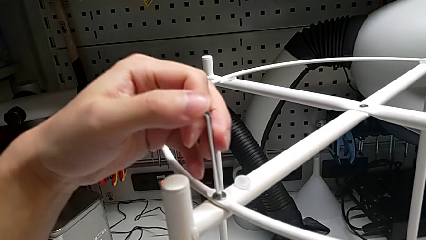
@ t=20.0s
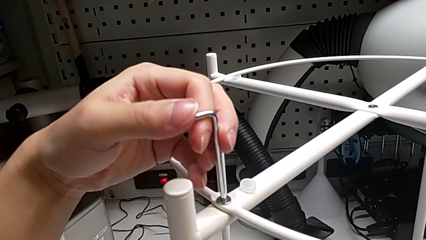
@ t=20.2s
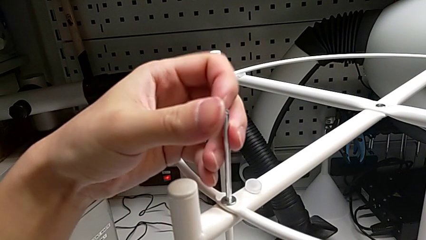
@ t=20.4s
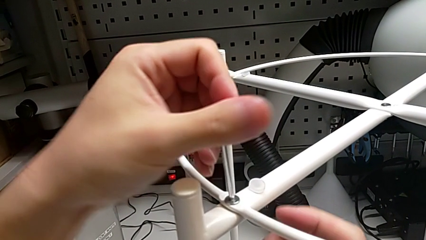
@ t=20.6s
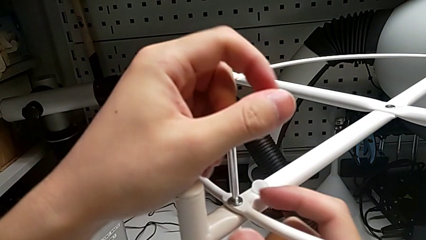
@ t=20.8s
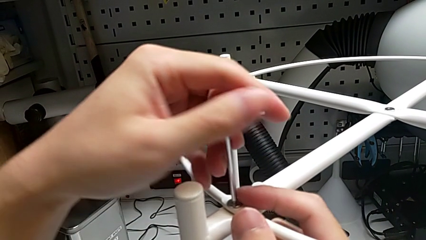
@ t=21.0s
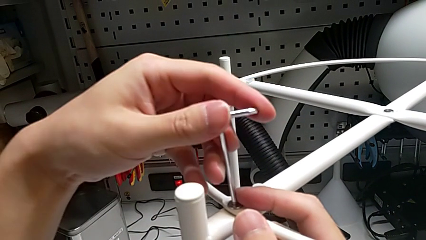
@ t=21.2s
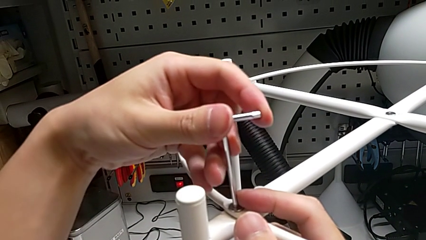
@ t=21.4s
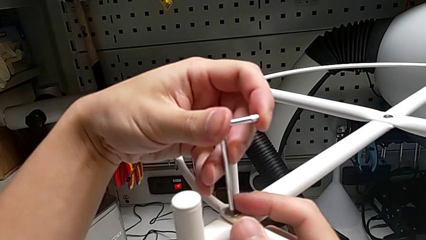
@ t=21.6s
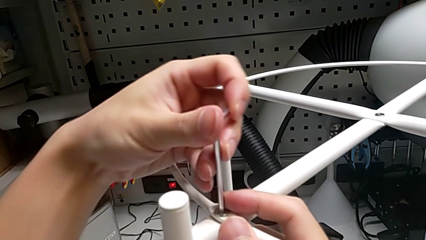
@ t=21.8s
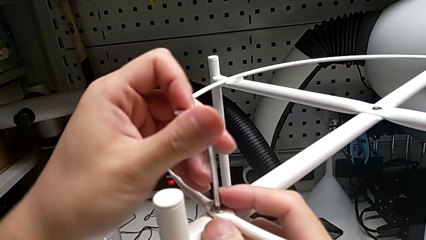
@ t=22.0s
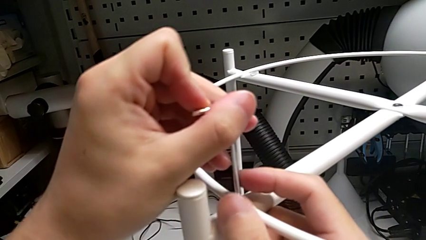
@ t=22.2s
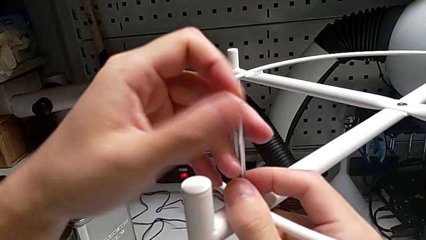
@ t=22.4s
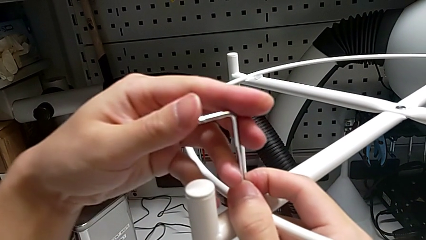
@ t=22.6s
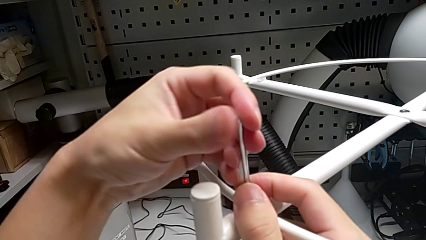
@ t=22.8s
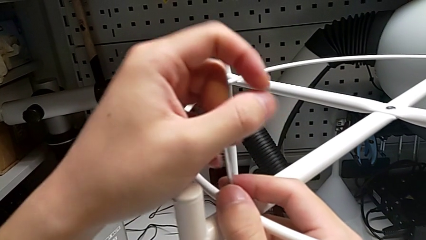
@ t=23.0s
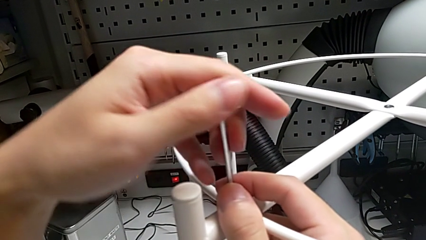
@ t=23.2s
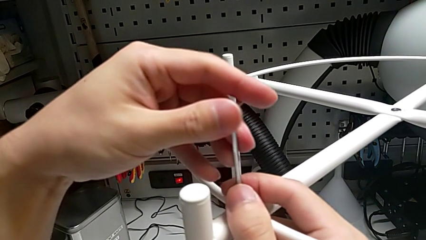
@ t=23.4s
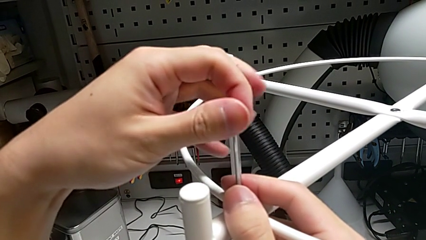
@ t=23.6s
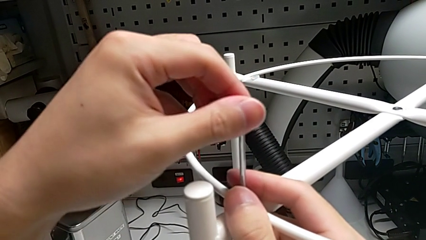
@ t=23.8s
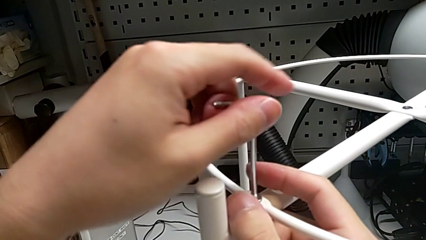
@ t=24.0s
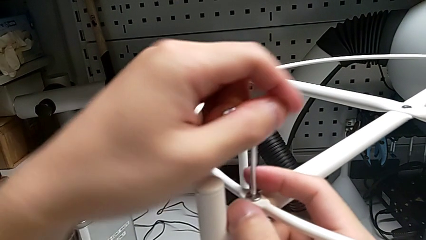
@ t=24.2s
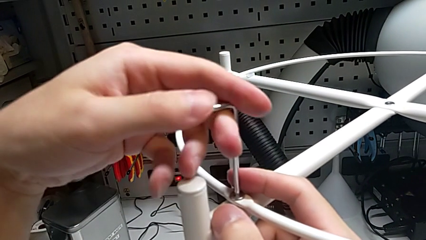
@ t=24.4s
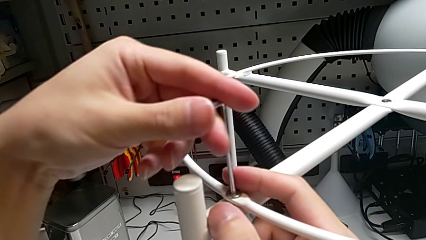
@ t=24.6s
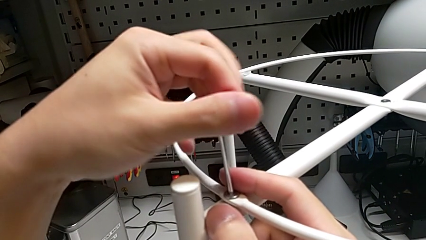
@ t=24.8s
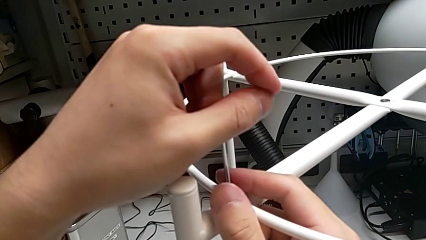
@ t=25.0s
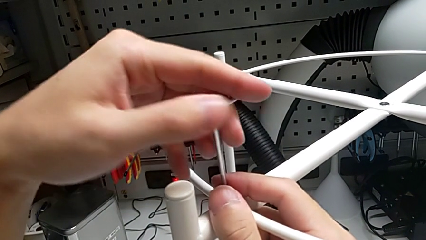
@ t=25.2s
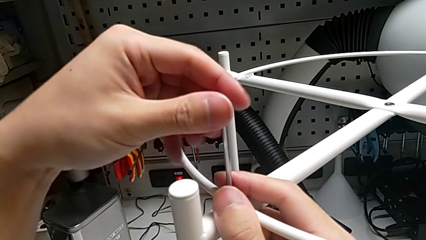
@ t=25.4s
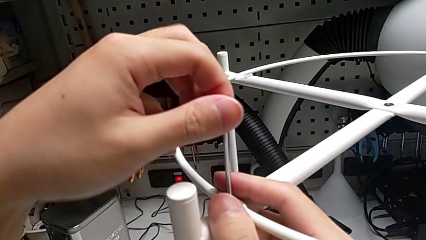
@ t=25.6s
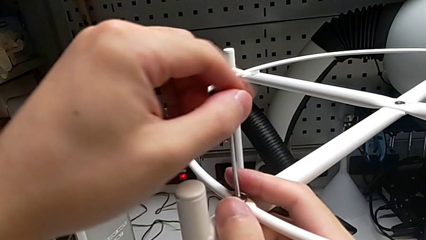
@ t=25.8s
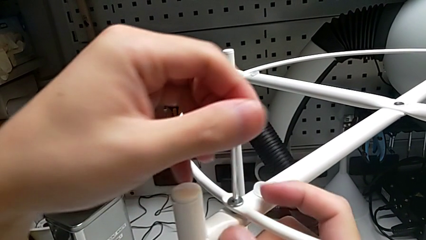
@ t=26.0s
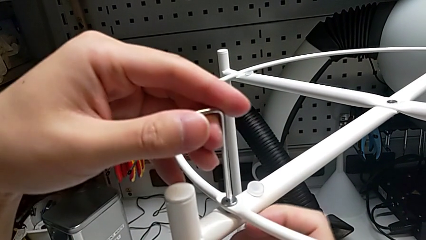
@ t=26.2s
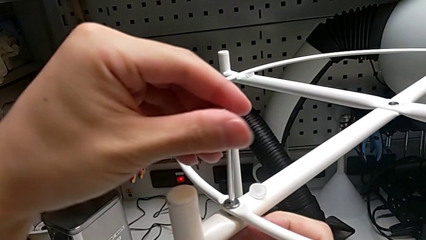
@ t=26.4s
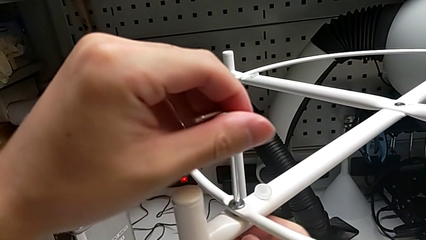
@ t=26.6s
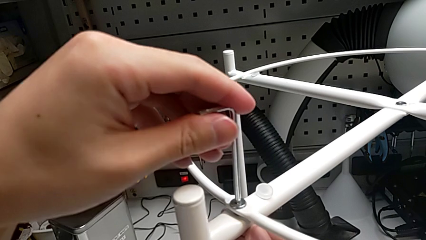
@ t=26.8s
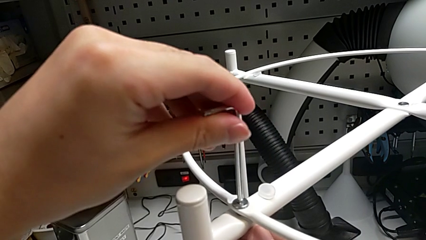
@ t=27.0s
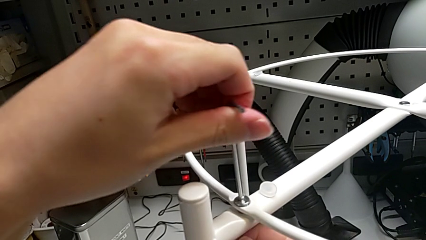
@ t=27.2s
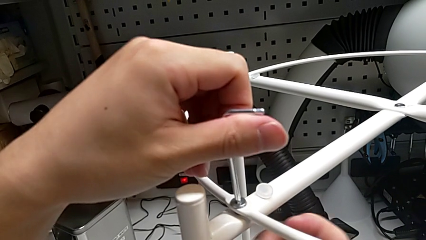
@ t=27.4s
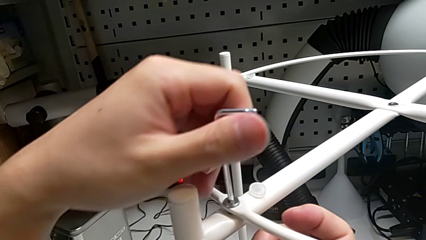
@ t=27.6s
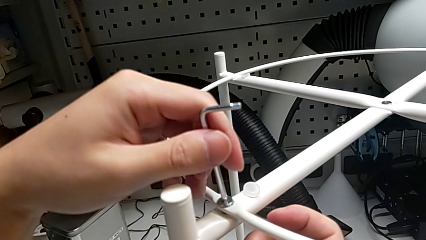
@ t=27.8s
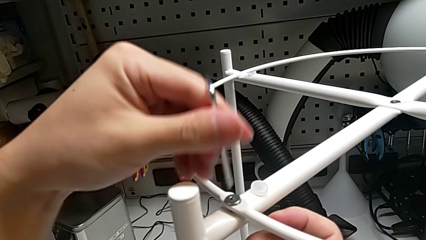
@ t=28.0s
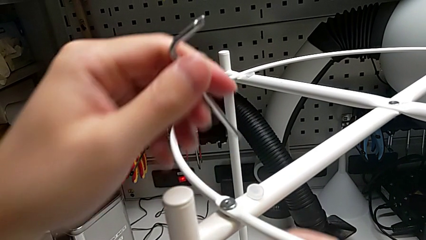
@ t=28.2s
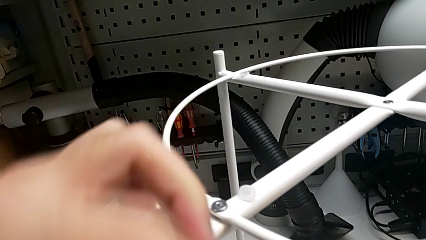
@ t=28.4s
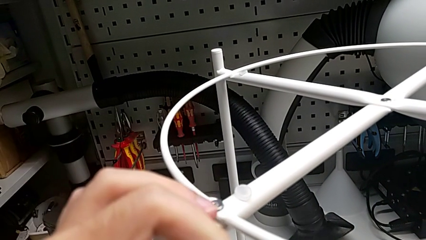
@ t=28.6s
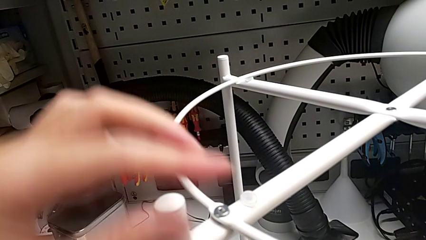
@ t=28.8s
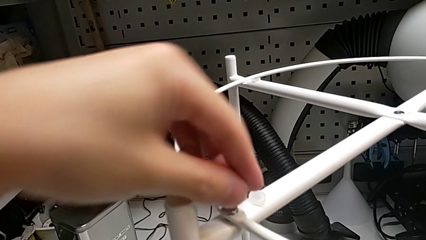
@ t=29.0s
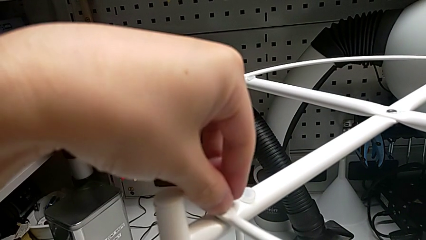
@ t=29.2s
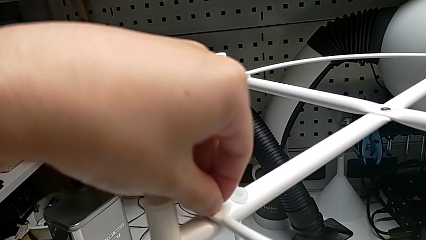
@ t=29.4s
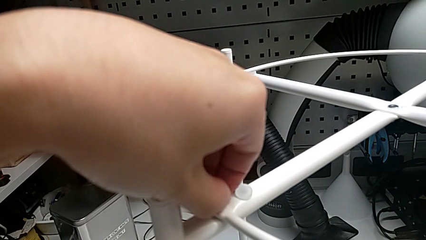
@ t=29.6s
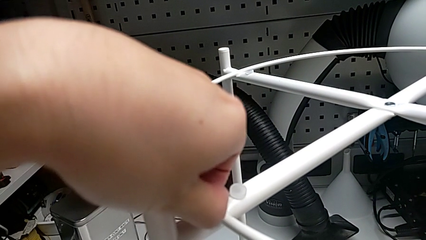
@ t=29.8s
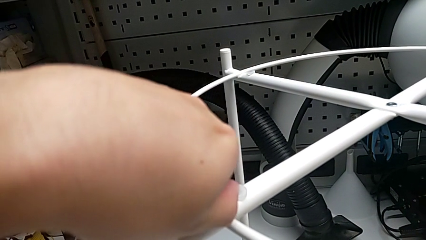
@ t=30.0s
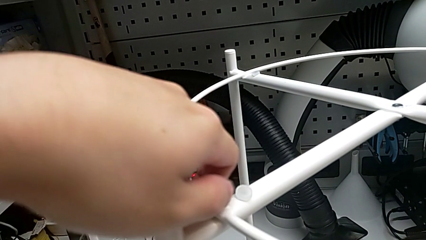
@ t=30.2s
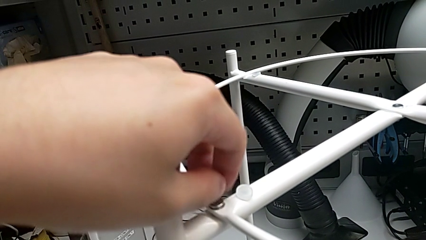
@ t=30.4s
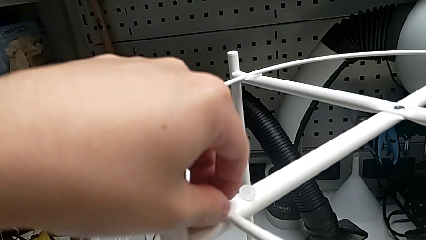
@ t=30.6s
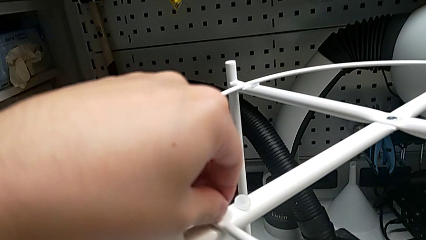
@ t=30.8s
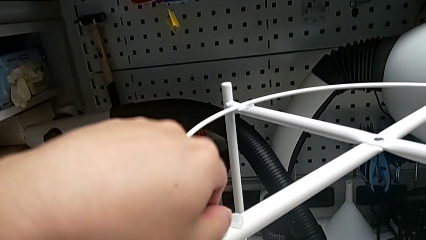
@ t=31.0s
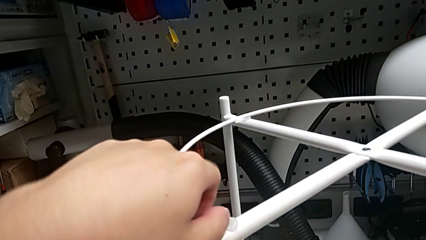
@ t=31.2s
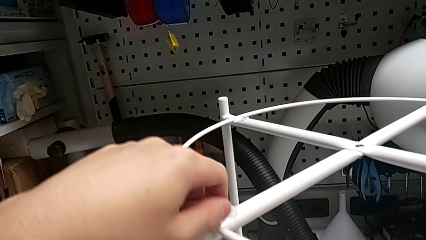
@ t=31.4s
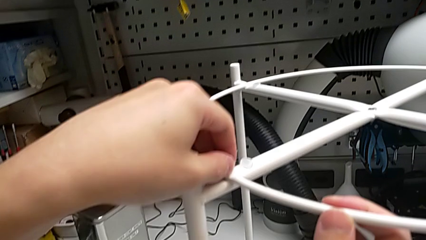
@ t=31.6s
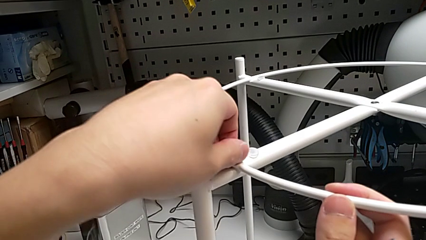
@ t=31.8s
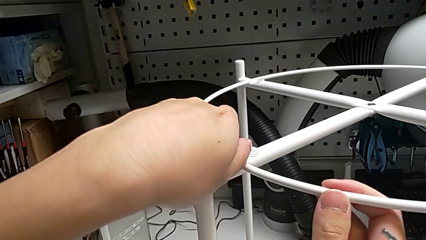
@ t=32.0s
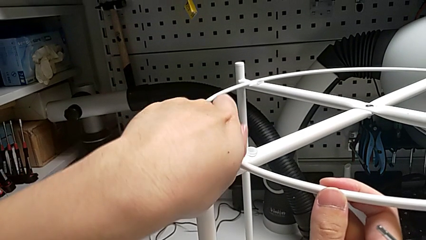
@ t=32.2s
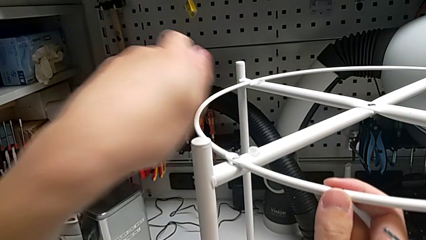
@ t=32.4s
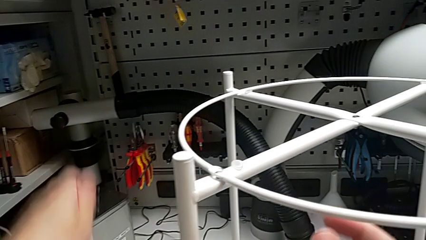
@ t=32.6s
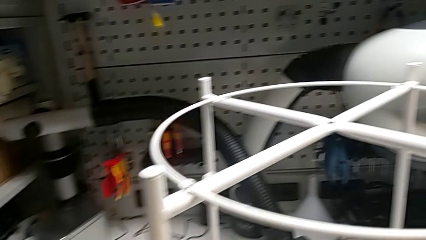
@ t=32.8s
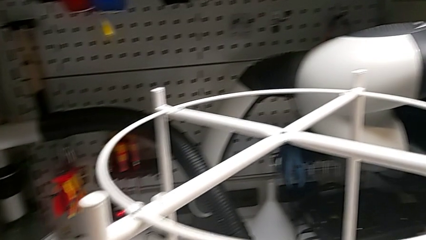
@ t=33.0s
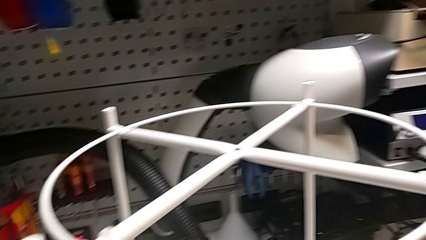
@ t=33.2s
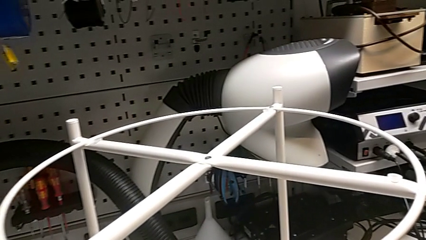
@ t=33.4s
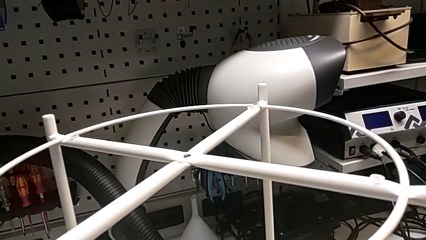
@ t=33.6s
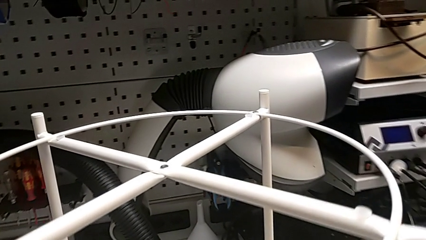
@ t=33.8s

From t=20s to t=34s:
The camera wearer is unscrewing the hex socket head from the circle. They keep unscrewing the hex socket head, withdraw the Allen wrench, grab it, unscrew the hex socket head, disassemble it and place it.

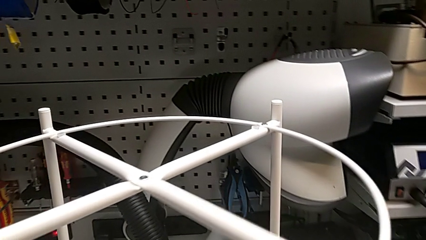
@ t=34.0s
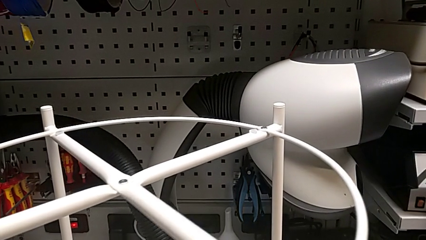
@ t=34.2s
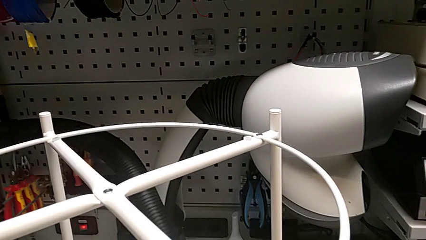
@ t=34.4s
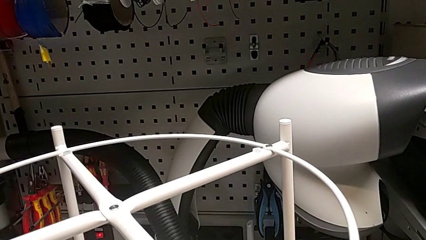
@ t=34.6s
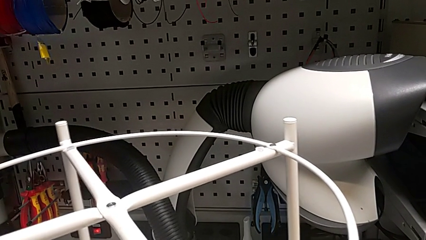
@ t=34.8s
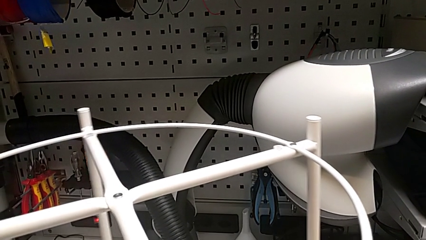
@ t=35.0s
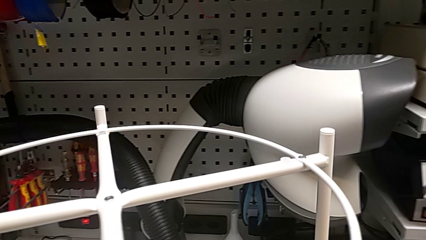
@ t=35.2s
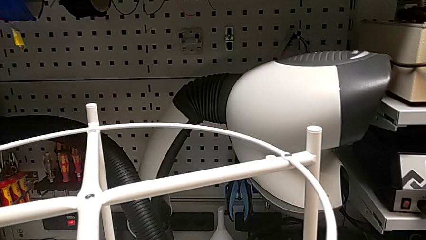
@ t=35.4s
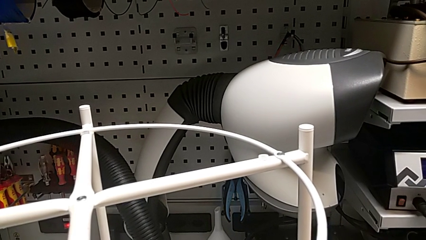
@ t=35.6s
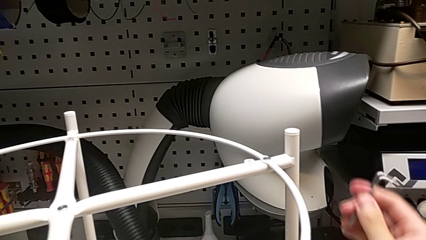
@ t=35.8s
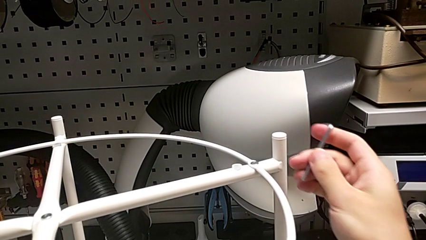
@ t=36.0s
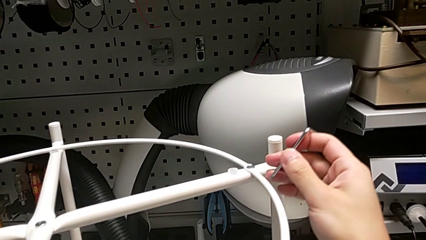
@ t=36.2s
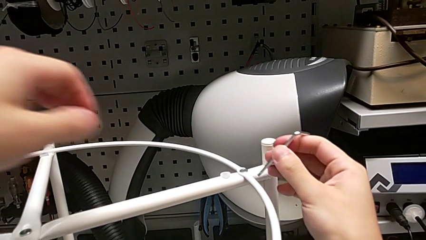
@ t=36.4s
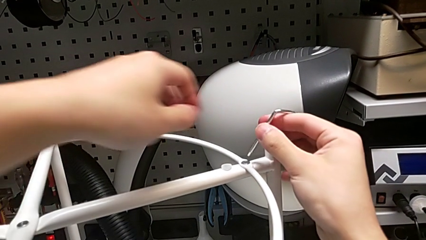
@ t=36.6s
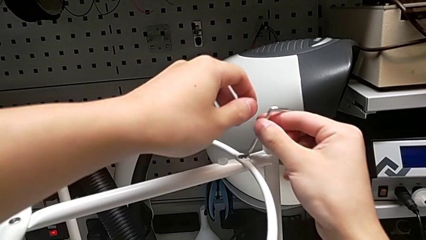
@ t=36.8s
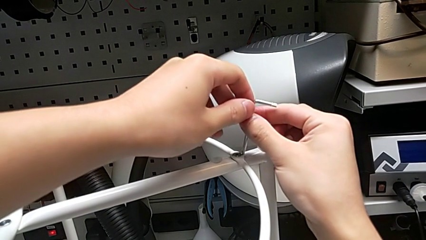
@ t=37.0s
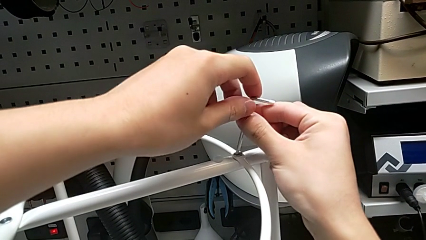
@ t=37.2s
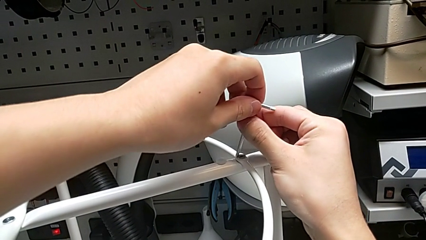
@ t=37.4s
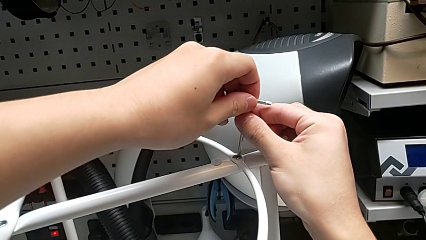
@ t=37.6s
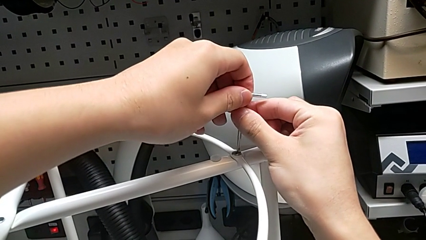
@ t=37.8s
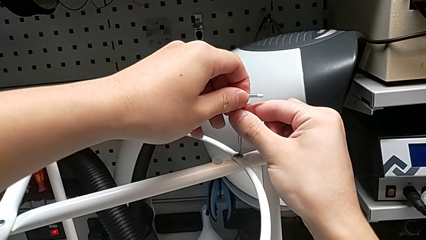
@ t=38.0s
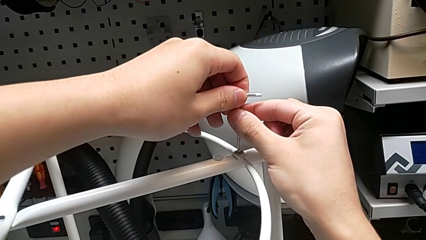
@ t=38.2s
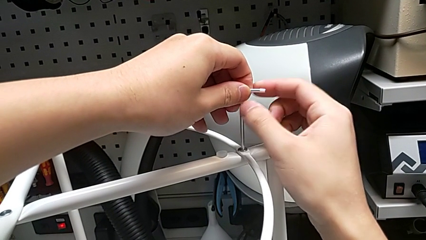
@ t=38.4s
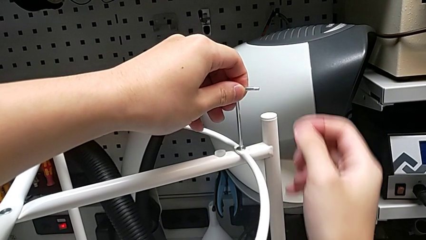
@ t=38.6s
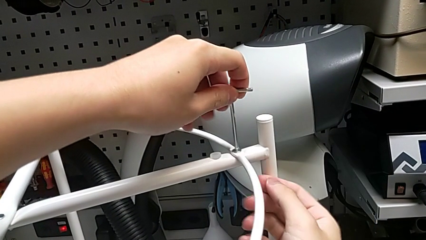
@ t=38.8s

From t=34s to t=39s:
The camera wearer is removing the circle. They rotate the tray table and insert the Allen wrench.
